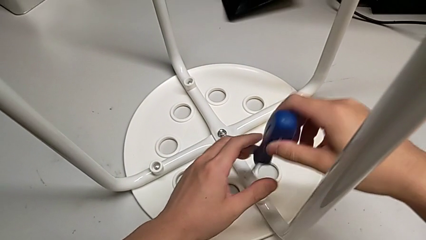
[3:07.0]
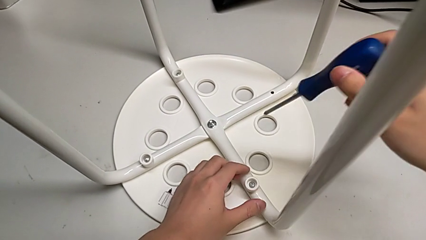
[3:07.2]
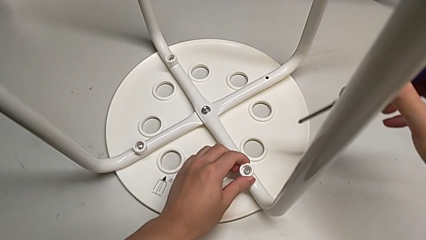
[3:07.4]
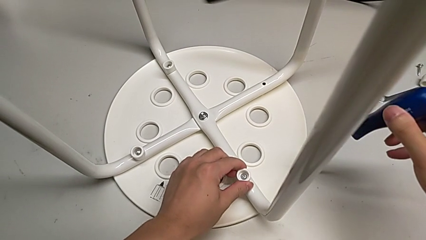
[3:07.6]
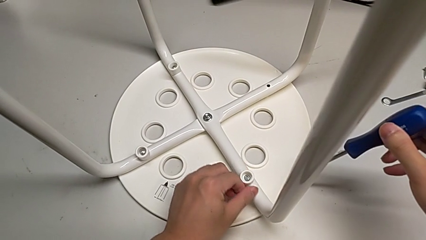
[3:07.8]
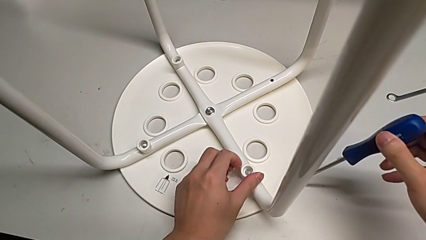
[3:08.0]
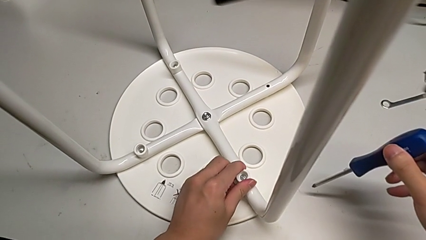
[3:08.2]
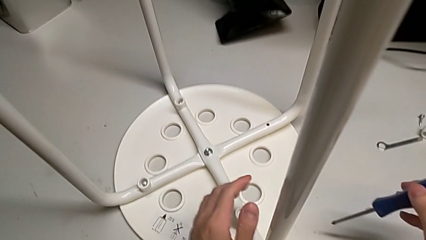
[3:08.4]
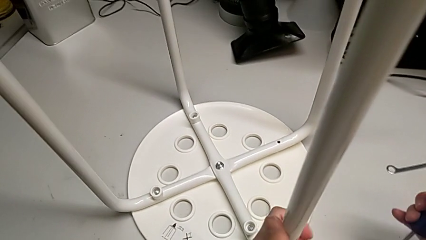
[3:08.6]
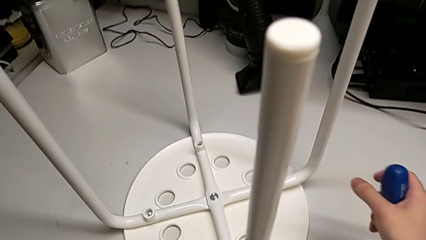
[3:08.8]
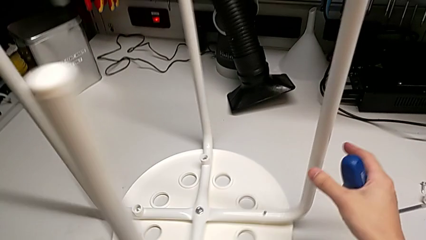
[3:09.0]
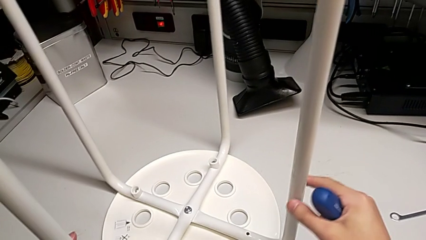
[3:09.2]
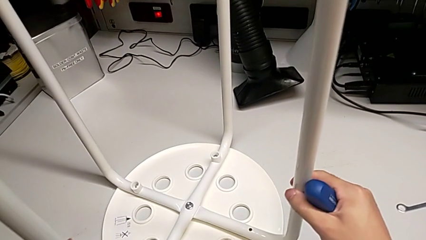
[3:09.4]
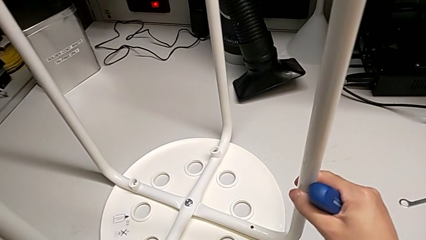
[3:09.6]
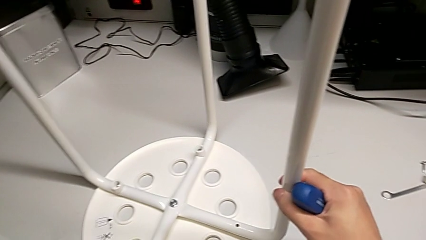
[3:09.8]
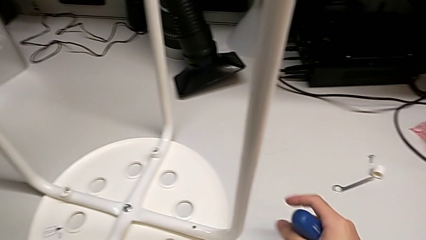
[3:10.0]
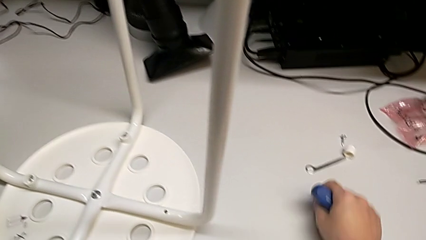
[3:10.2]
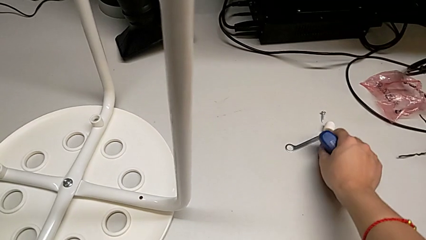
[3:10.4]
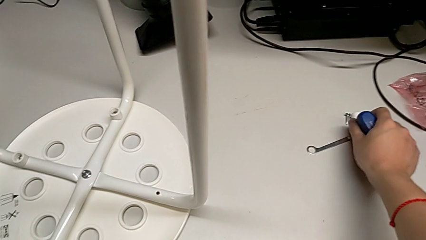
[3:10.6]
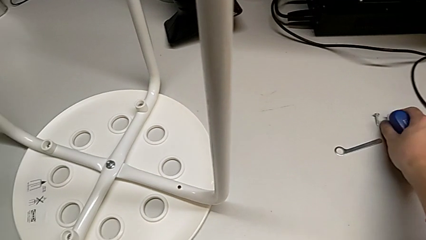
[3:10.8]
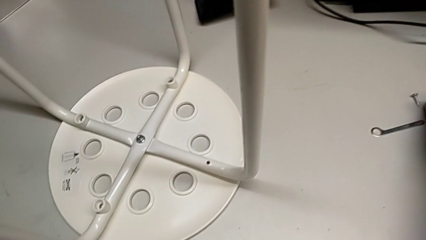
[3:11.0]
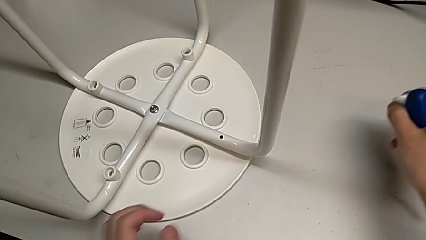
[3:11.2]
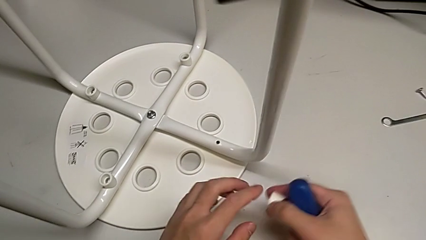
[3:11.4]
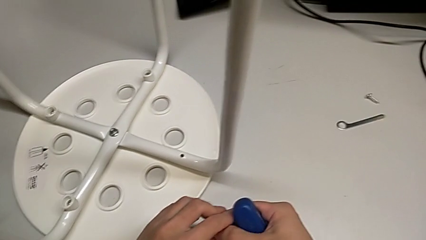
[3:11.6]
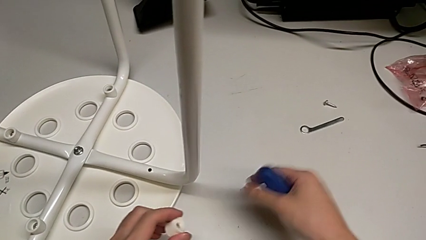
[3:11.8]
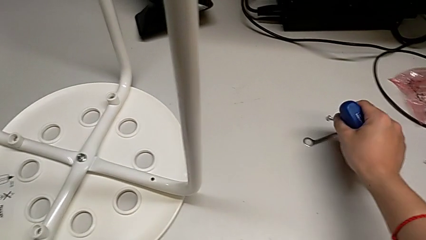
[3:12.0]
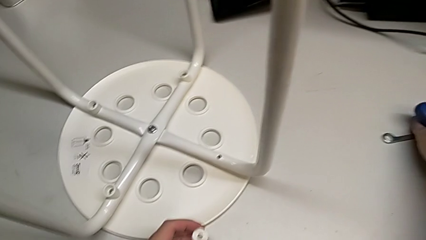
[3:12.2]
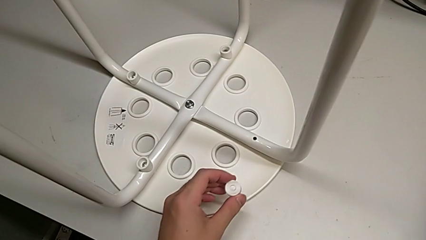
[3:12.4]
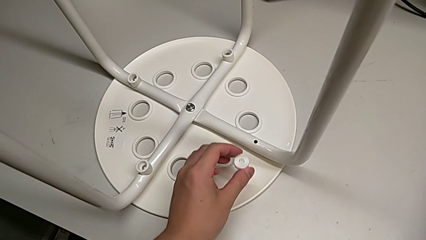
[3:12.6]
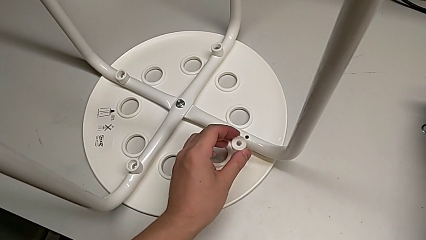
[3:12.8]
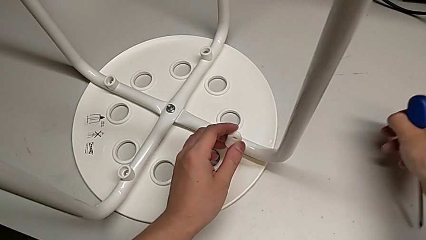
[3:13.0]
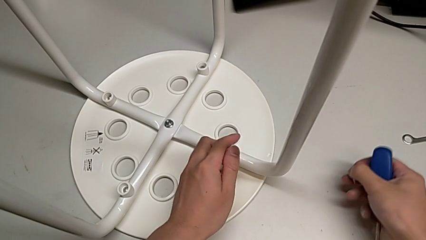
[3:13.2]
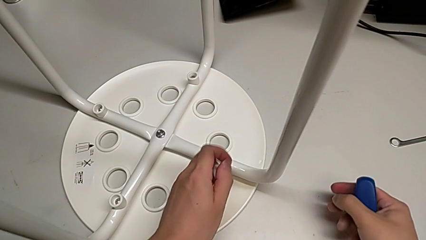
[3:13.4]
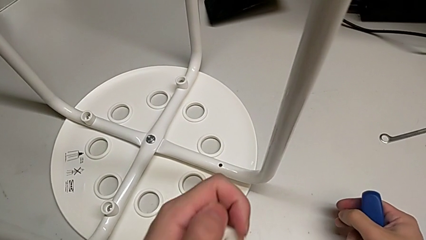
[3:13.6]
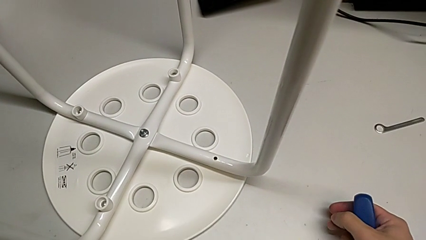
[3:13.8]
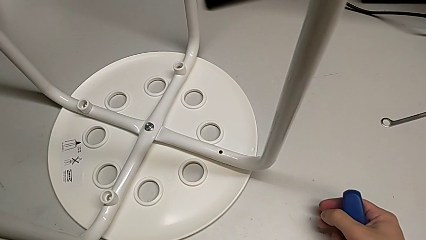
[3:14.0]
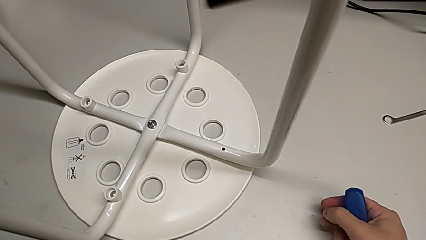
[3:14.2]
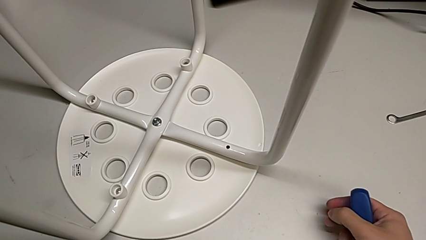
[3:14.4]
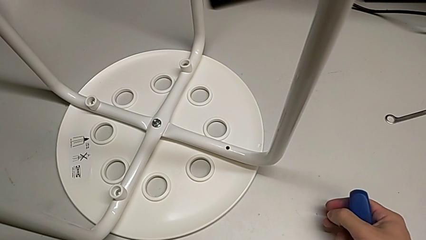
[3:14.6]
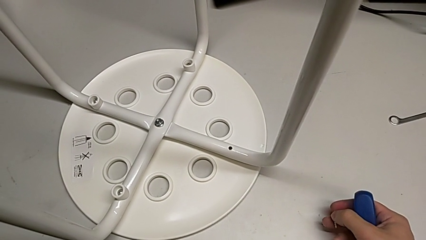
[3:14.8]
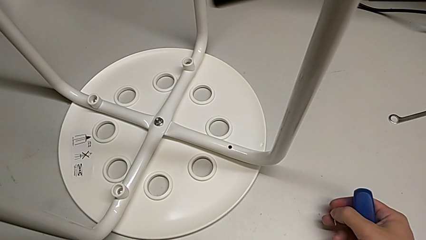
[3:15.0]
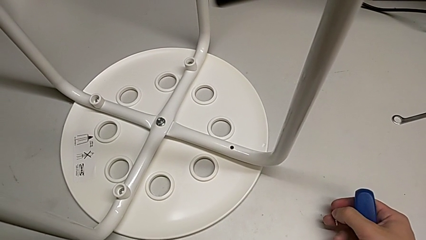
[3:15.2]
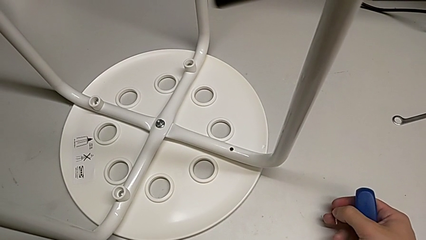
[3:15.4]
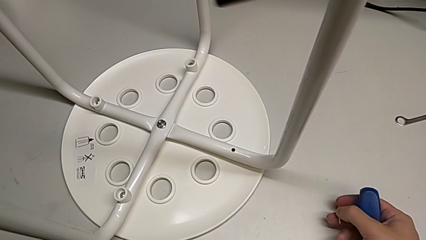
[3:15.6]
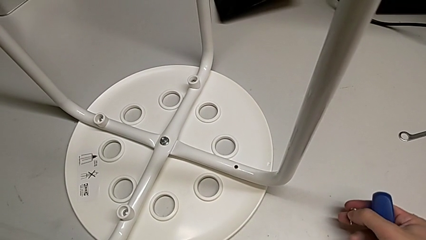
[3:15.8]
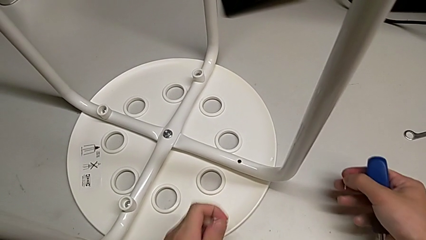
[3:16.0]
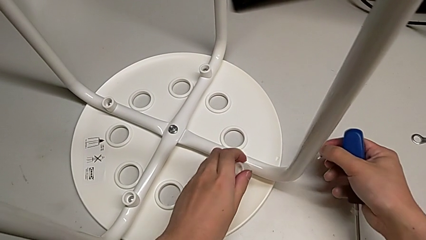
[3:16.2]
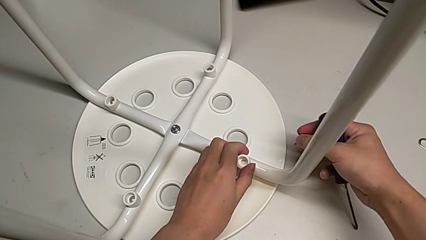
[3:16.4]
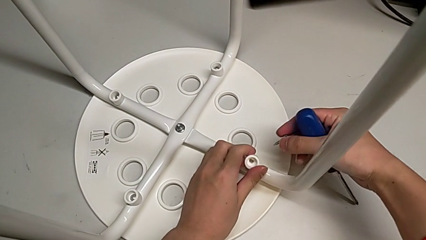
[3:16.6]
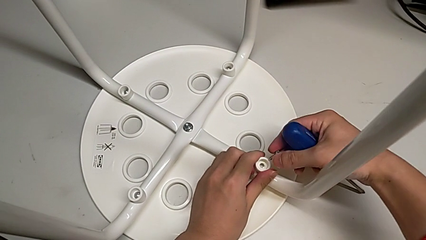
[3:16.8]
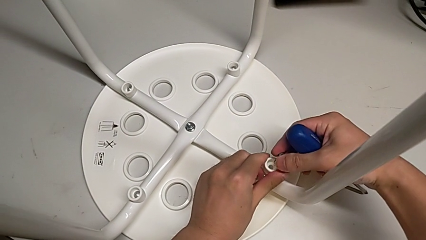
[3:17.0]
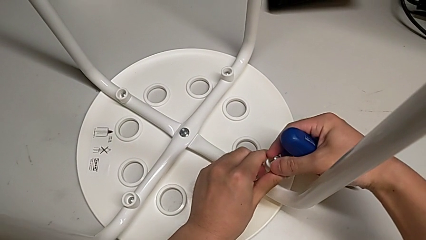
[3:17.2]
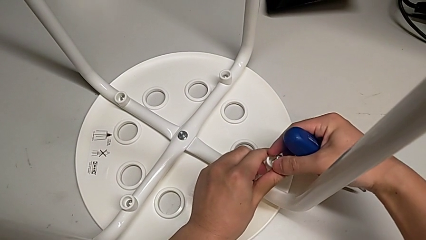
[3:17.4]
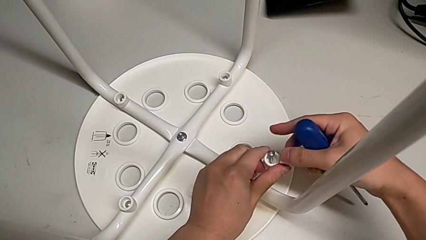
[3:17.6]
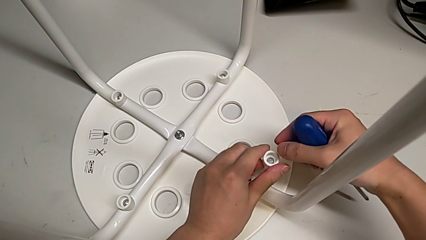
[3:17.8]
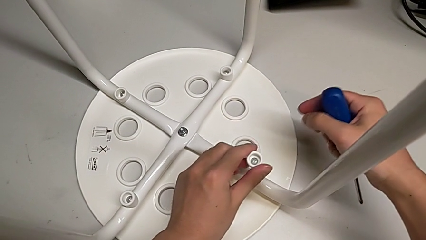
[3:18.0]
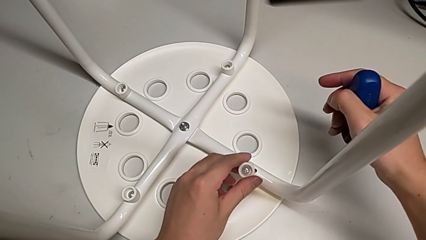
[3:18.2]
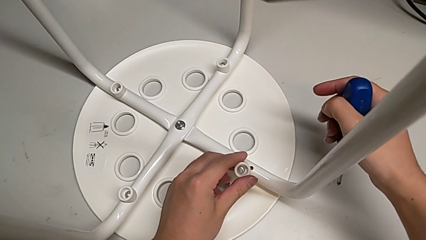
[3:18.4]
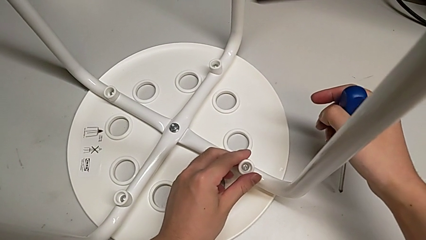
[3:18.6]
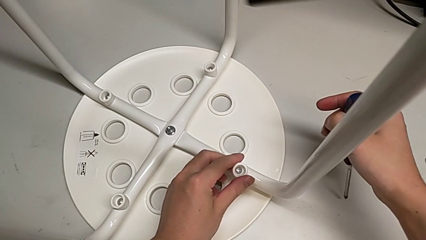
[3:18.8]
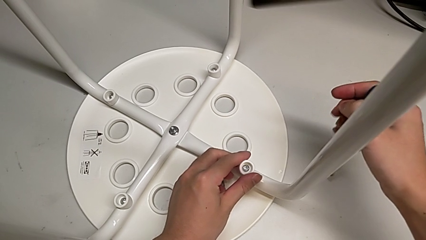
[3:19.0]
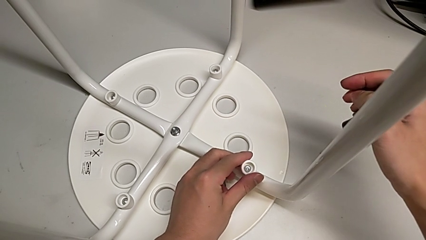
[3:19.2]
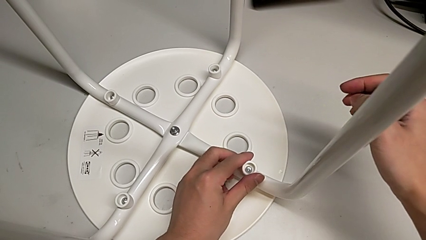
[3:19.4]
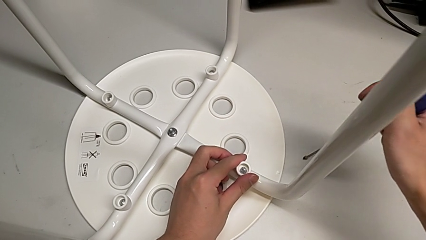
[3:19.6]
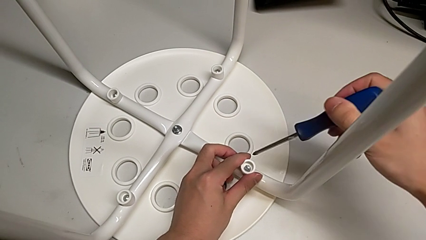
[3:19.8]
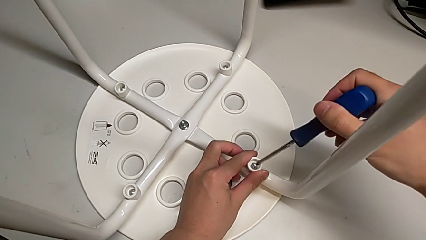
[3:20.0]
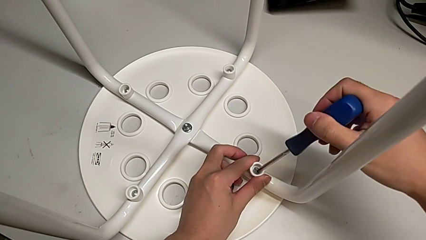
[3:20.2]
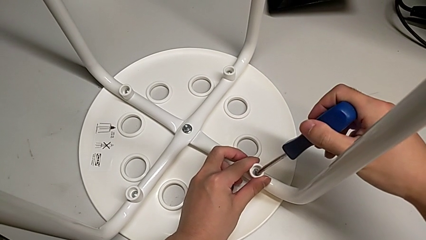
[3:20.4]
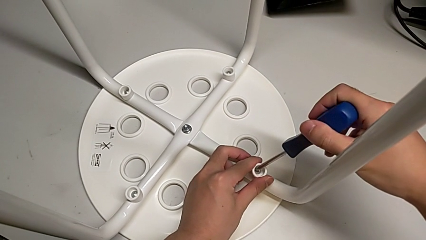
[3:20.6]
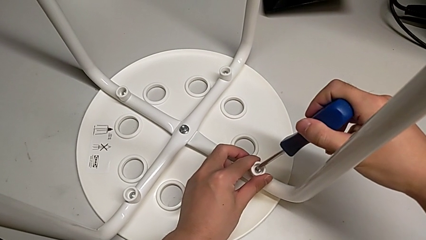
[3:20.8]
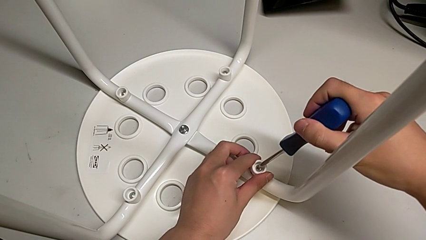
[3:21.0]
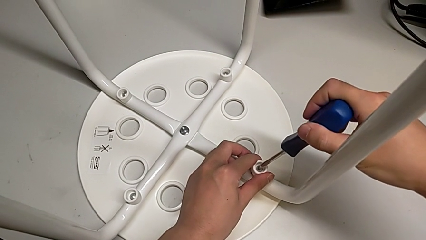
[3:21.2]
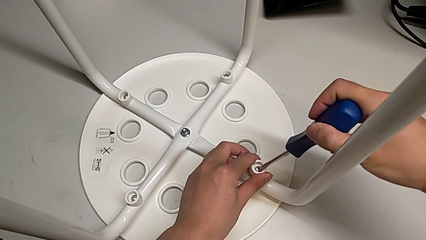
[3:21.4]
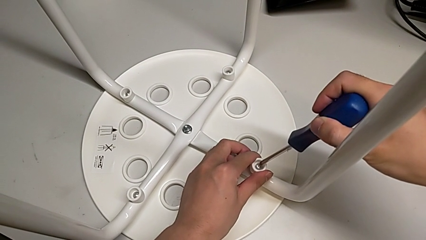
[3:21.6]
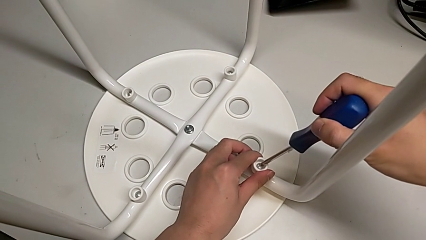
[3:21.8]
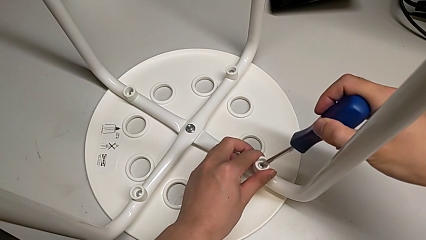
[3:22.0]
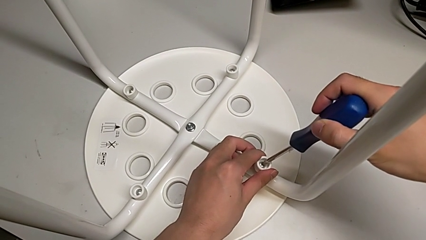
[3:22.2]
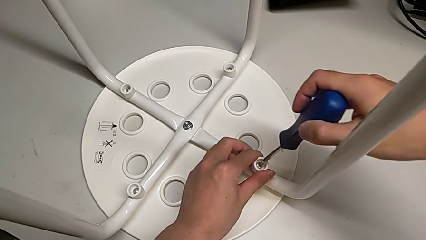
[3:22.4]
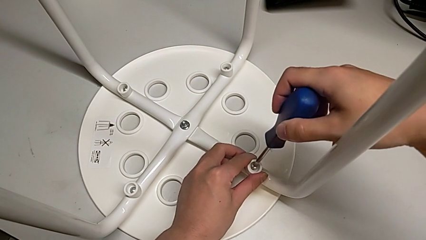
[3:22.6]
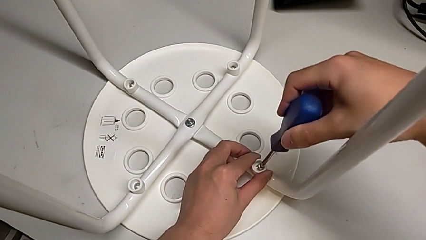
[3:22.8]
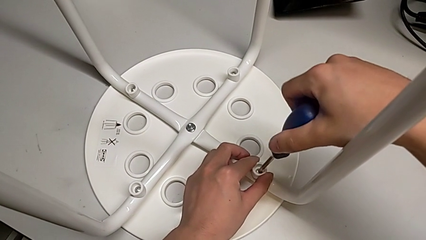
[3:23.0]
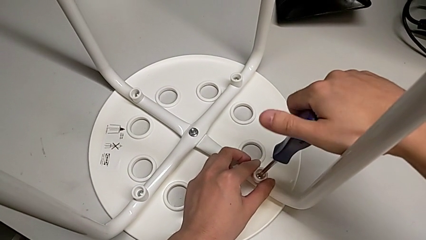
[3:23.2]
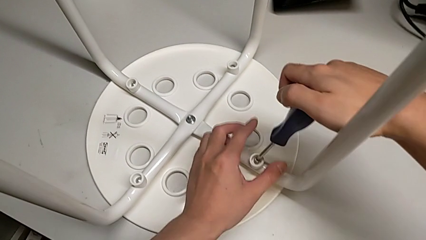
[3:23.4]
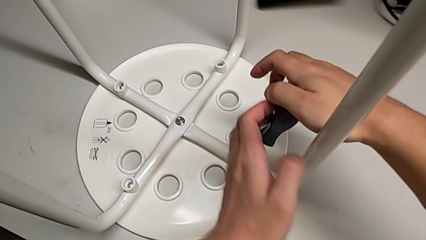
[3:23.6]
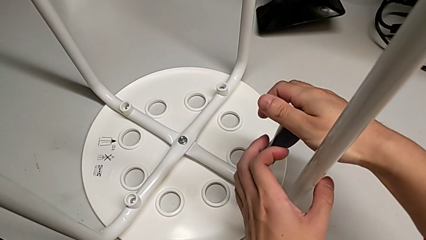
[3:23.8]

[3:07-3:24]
The camera wearer is assembling the seat. They inspect the screw, rotate the stool, grab the washer twice, grab the screw, align the washer, insert the screw twice, insert the screwdriver and begin to screw the screw.
